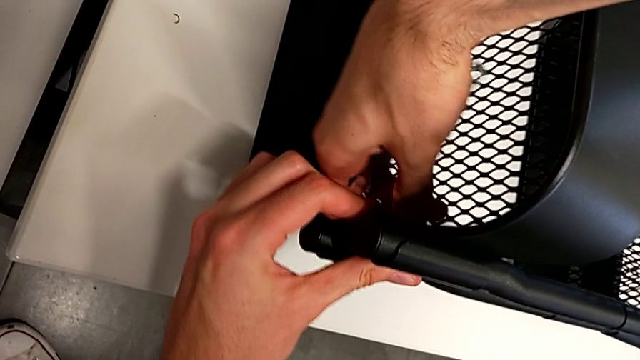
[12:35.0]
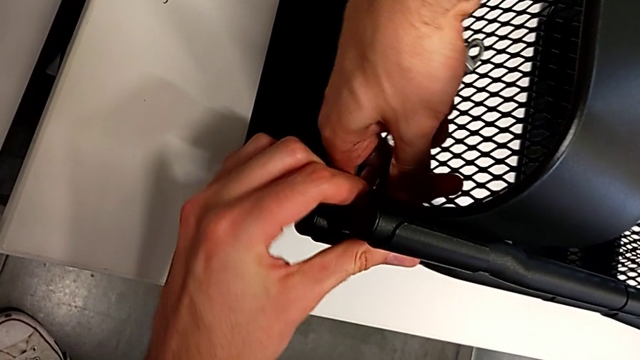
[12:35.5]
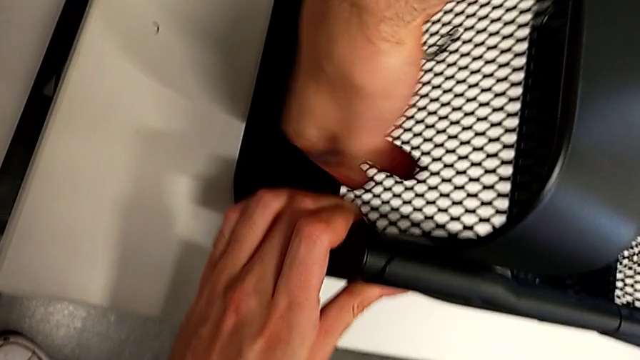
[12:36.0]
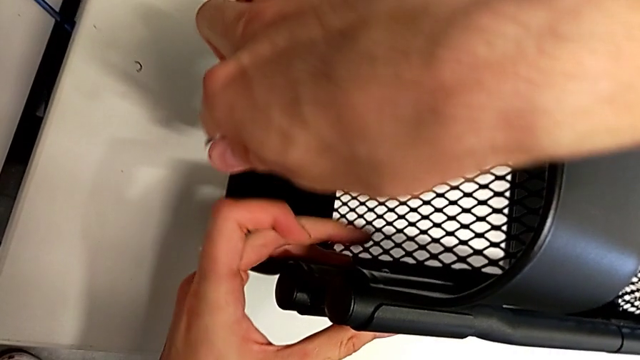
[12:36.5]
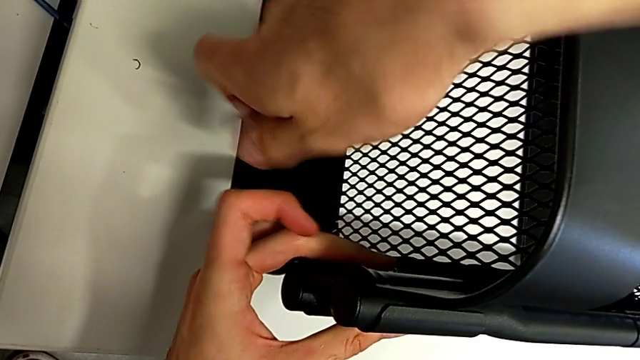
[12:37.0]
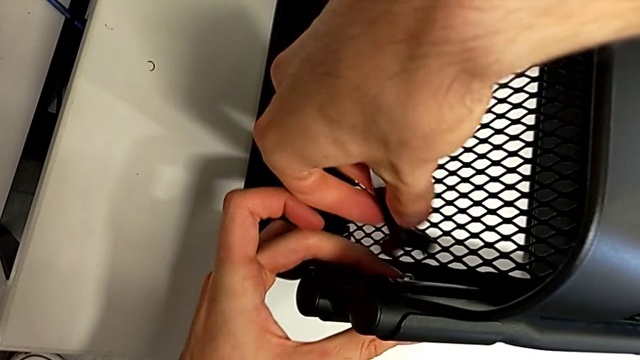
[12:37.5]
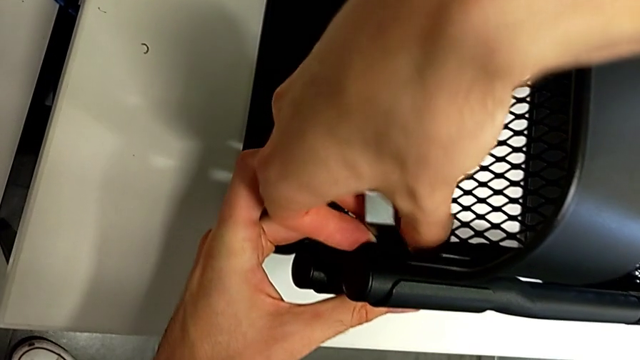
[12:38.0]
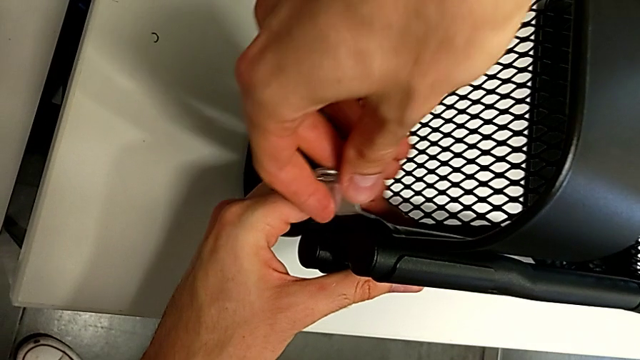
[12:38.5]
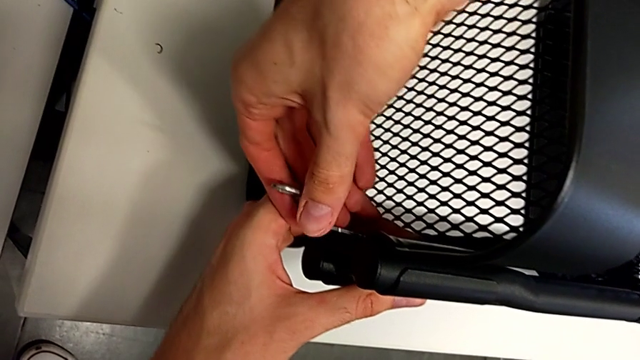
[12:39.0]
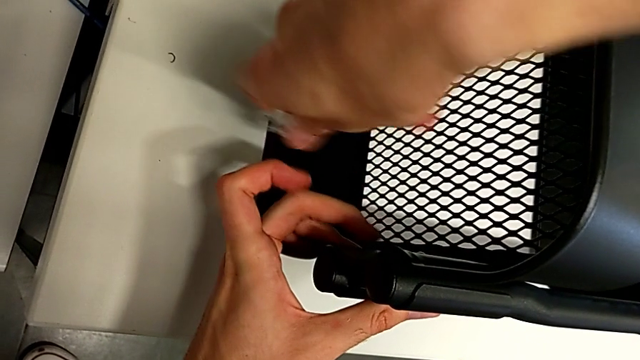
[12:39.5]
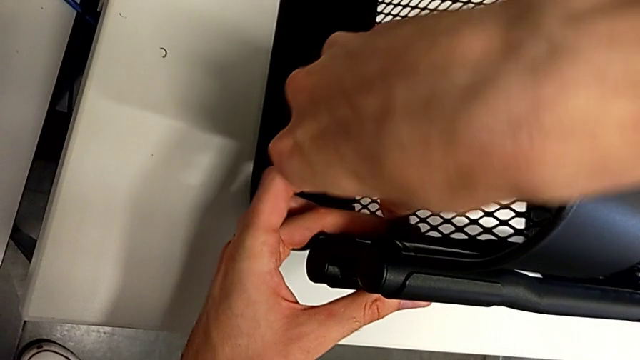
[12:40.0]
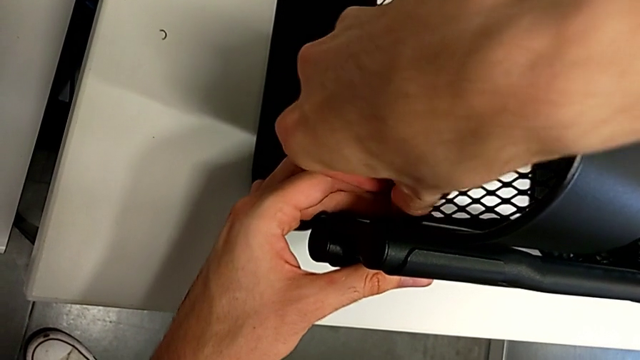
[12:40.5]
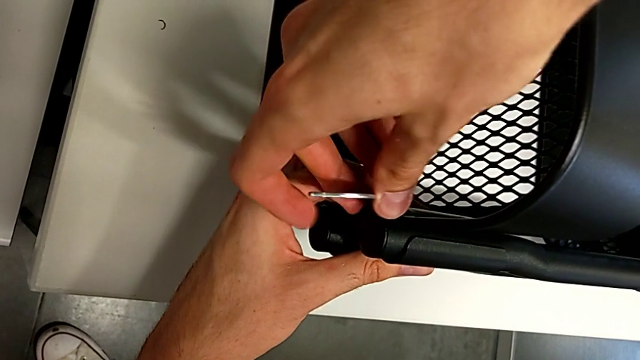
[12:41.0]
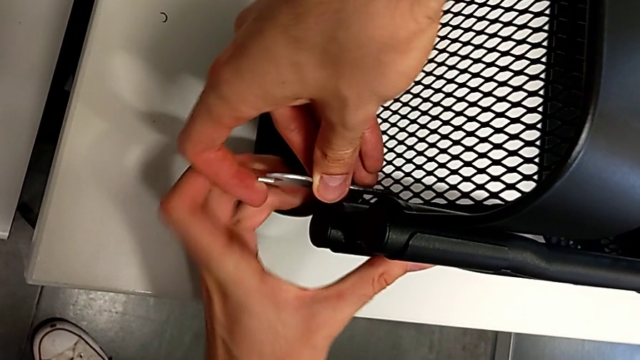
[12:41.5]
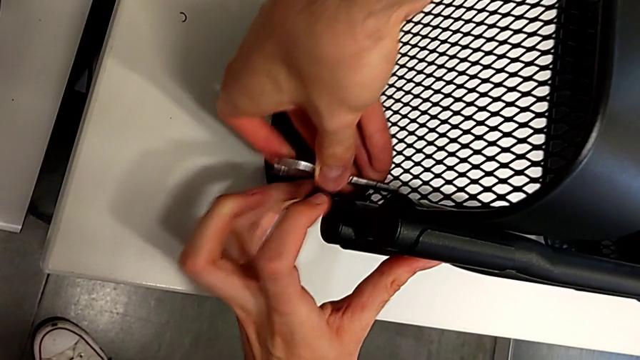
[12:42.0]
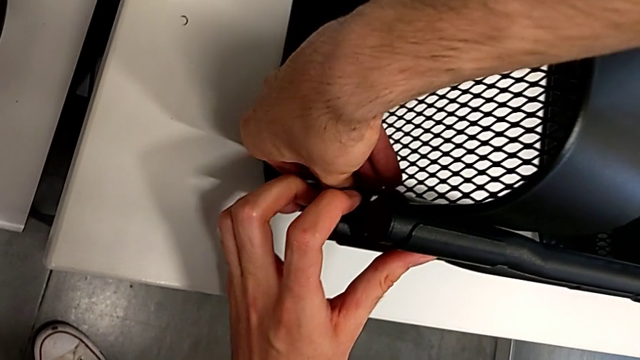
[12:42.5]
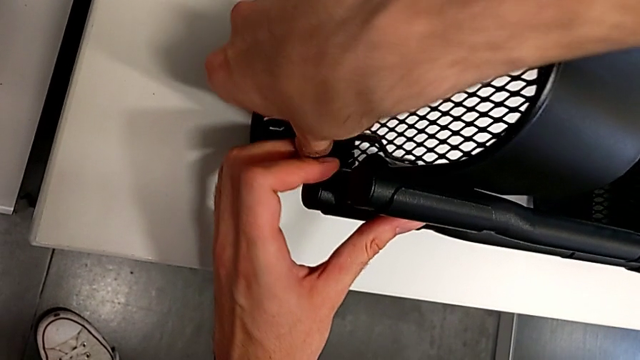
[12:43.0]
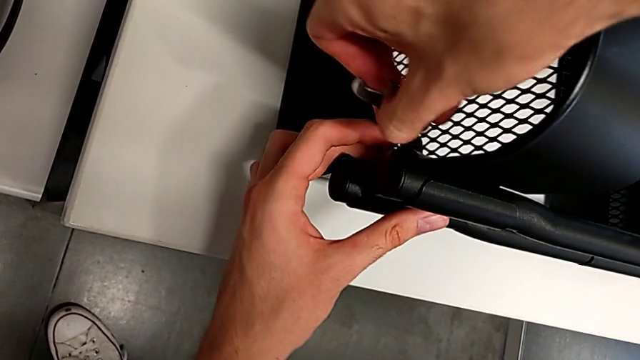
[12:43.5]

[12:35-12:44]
The camera wearer is pressing the screws from the top of the rolling cart. They begin to press the top screw.

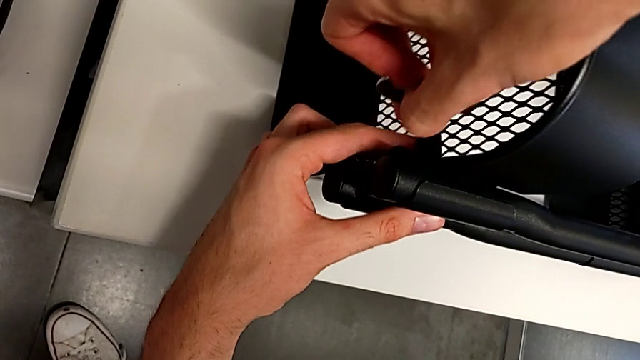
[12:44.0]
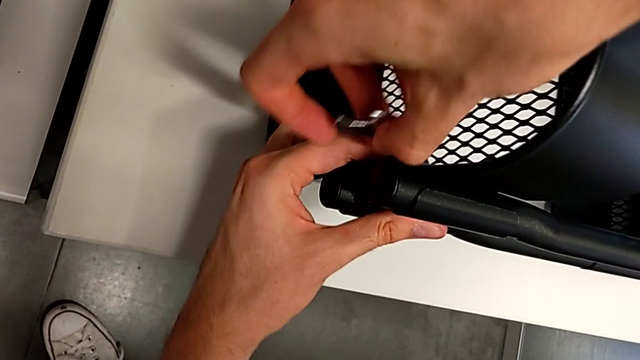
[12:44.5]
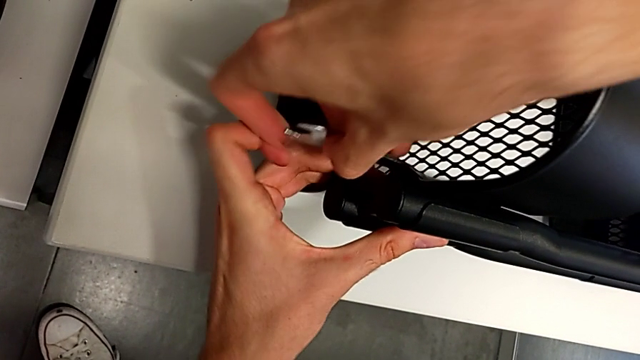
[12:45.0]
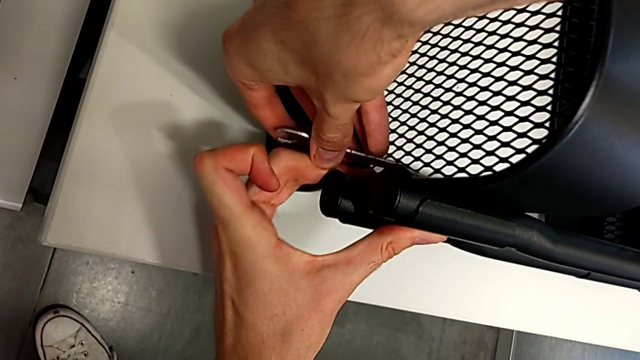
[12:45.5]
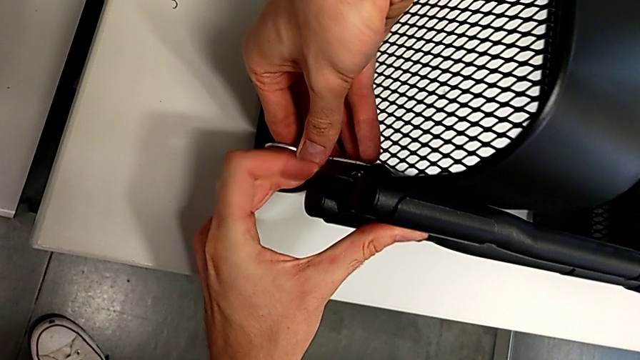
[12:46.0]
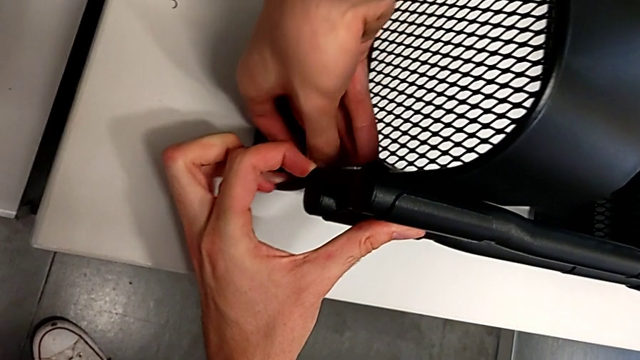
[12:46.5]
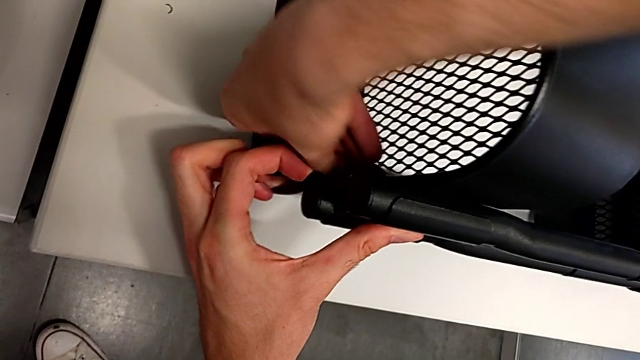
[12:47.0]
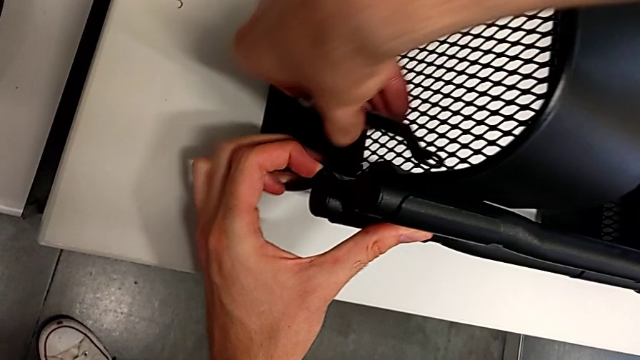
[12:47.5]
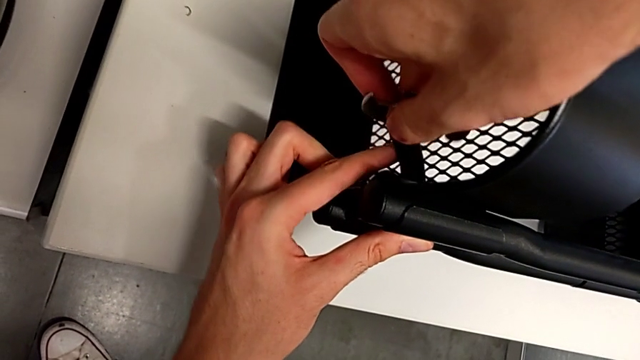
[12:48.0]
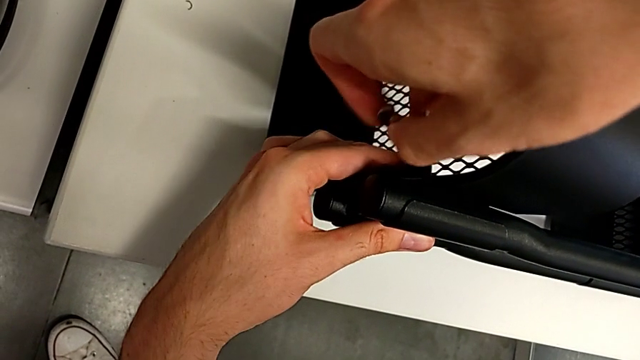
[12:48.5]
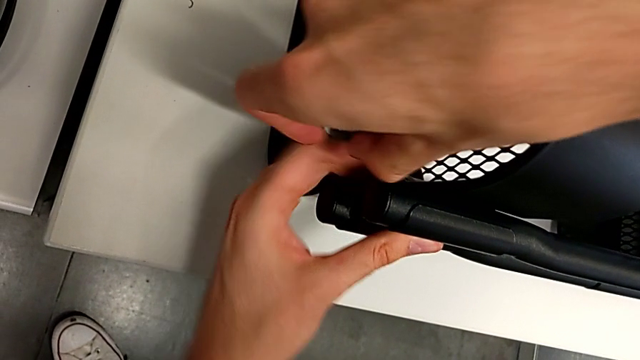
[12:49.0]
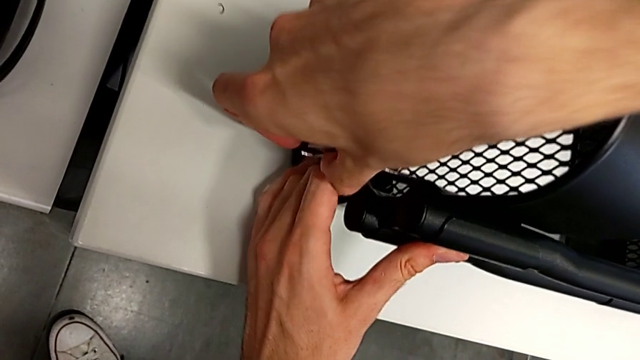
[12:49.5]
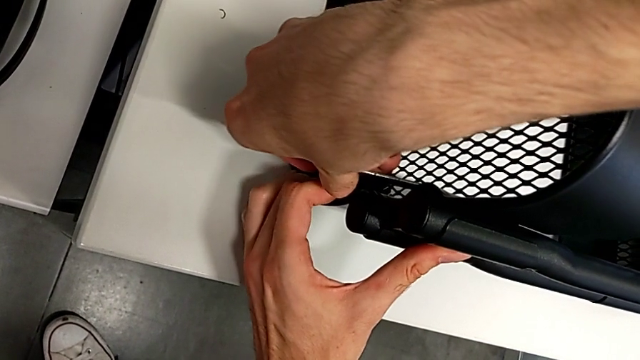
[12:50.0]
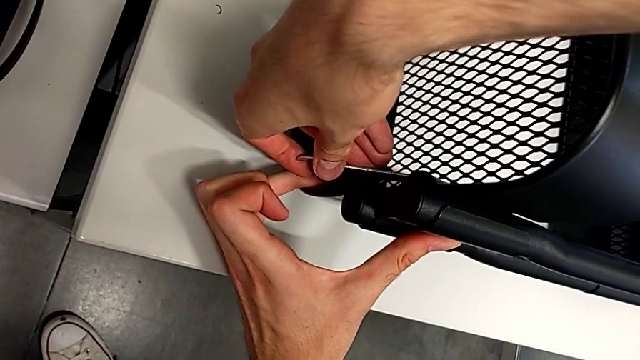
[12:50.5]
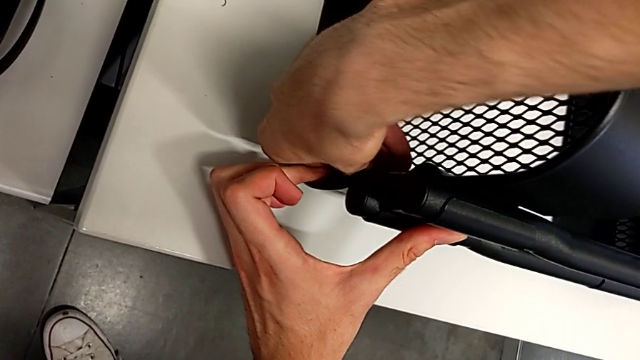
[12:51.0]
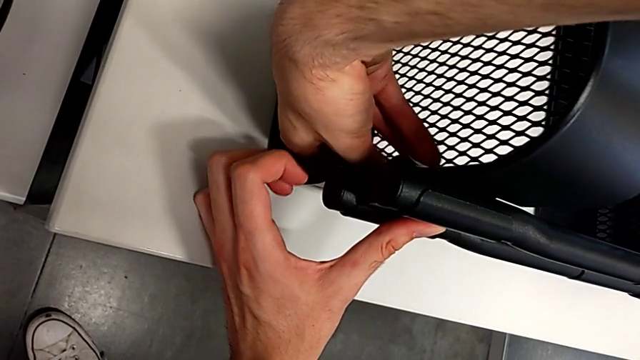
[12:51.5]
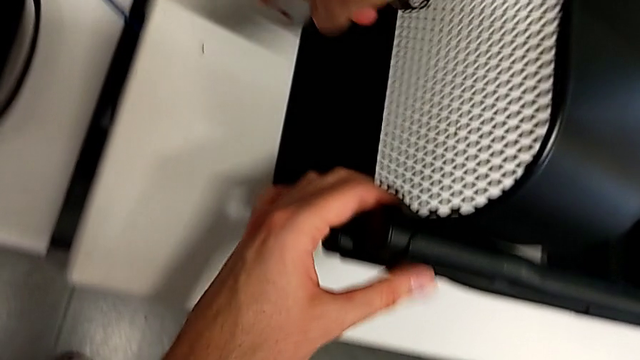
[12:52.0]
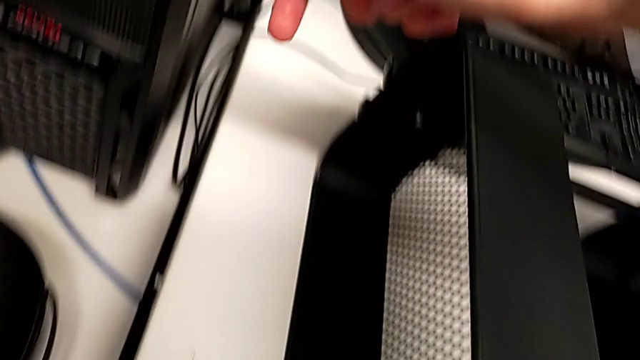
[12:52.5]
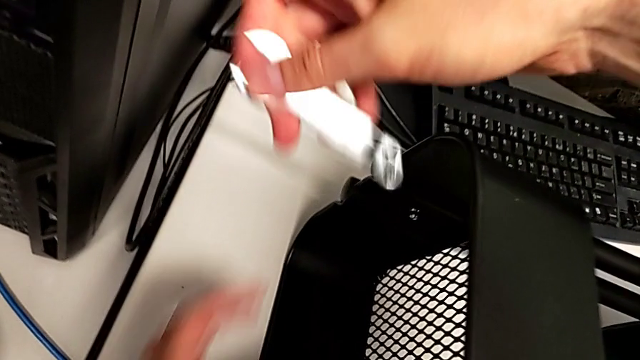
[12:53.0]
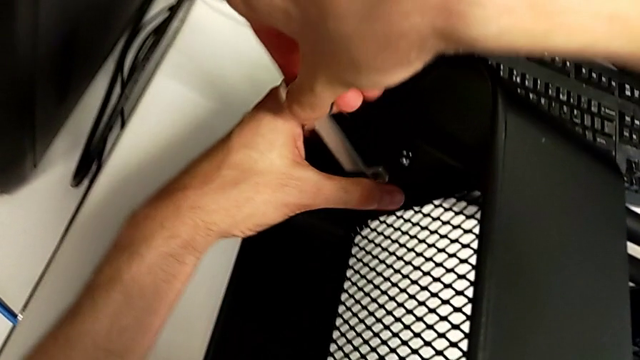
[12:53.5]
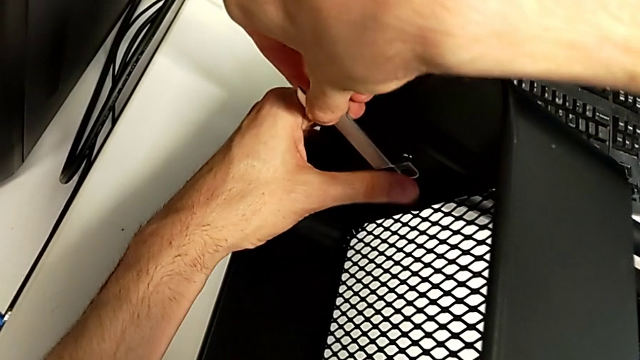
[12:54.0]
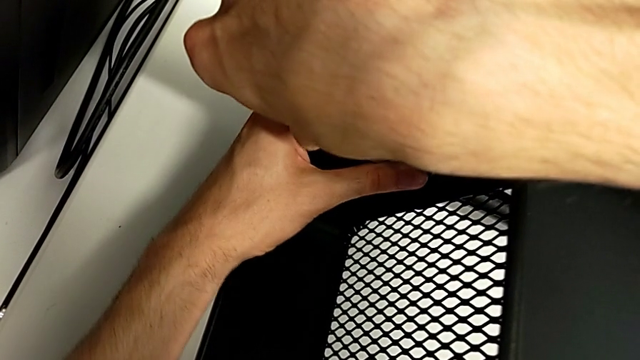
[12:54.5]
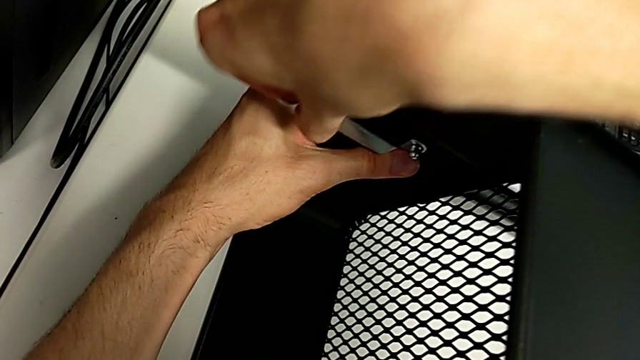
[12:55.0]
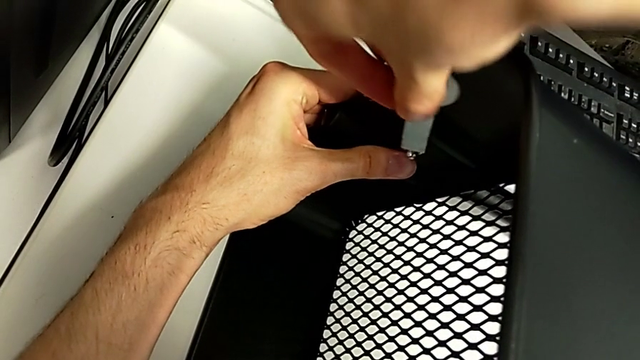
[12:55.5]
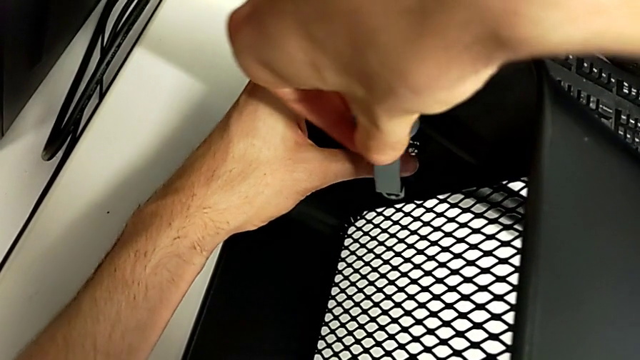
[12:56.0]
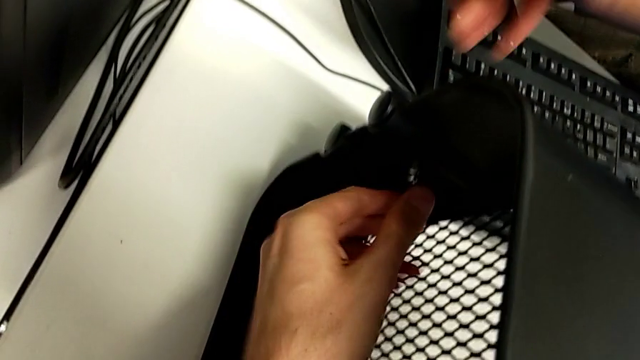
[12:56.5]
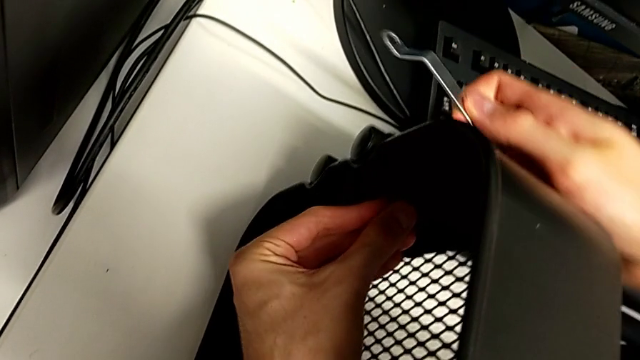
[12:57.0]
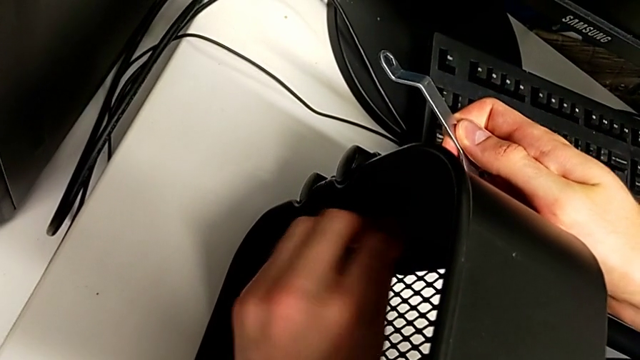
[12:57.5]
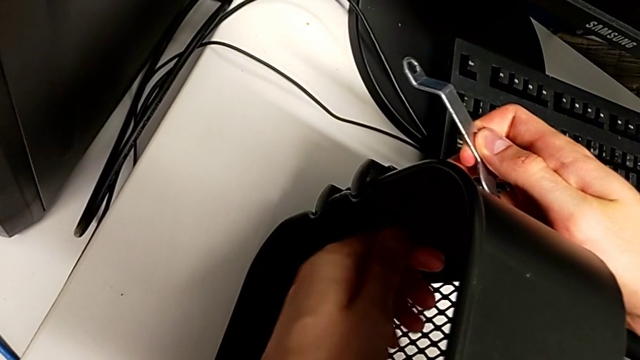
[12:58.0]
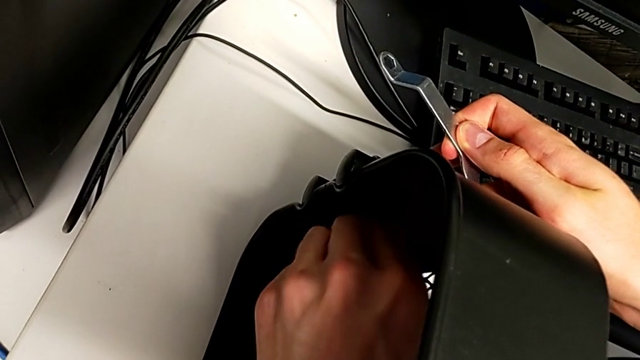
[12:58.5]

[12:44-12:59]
The camera wearer is pressing the screws from the top of the rolling cart. They keep pressing the top screw.
